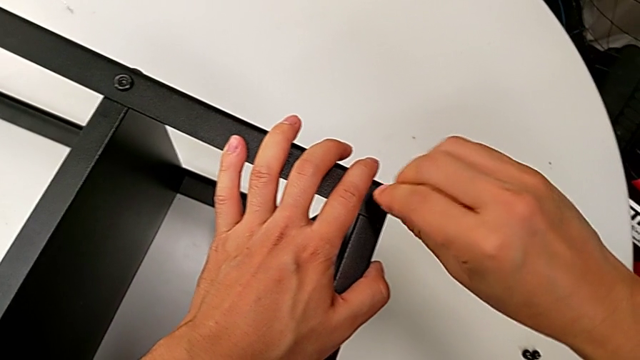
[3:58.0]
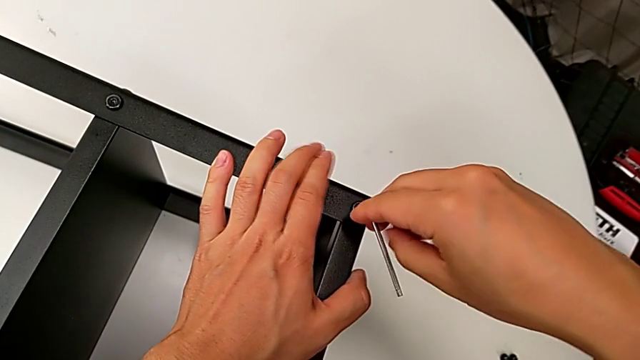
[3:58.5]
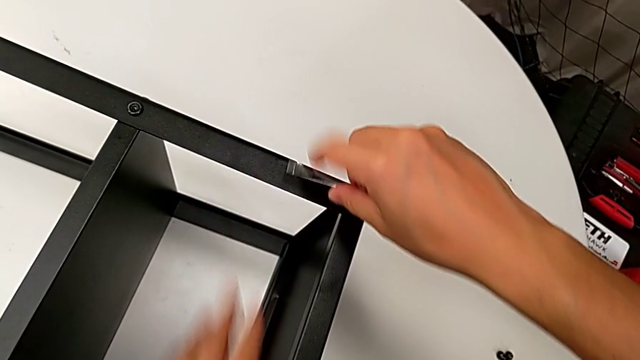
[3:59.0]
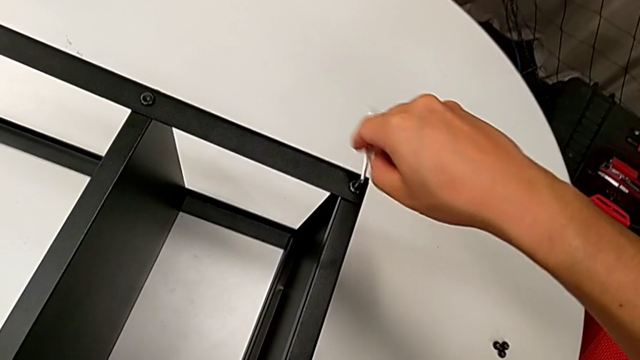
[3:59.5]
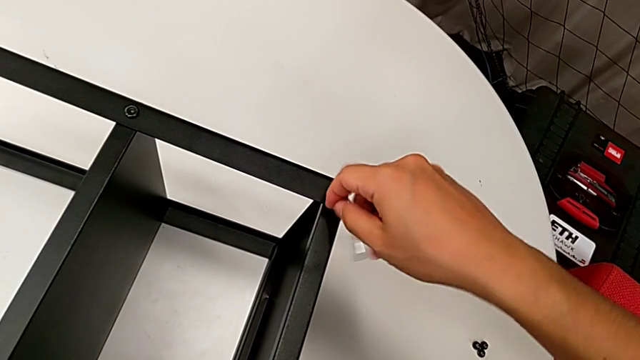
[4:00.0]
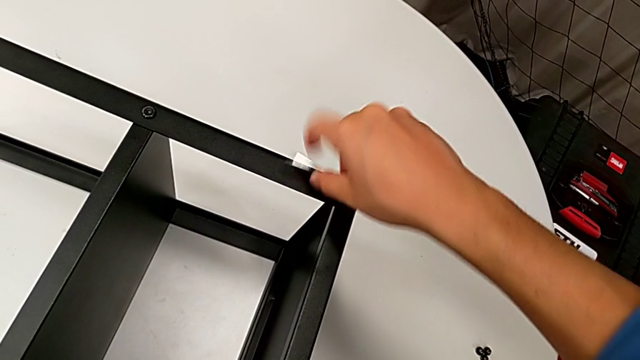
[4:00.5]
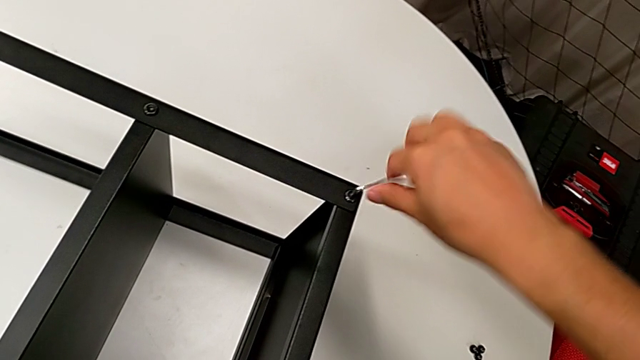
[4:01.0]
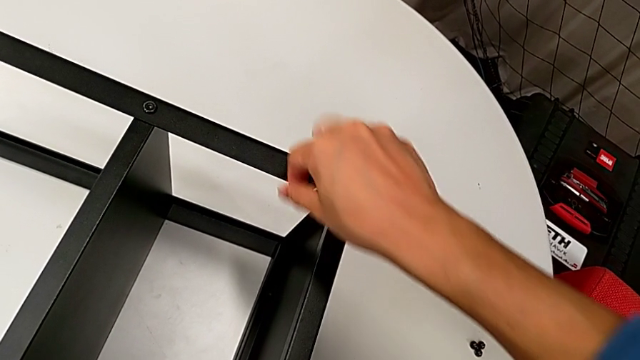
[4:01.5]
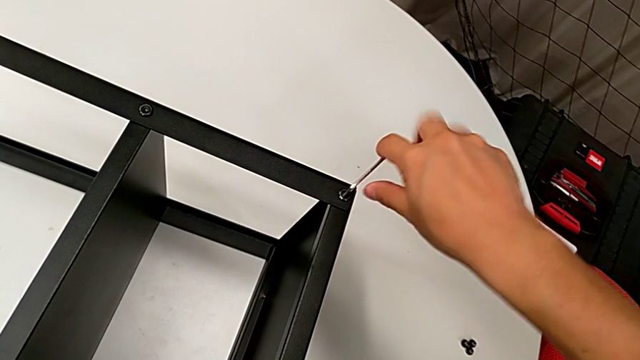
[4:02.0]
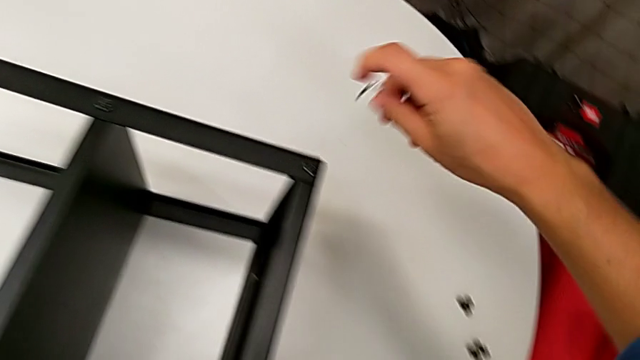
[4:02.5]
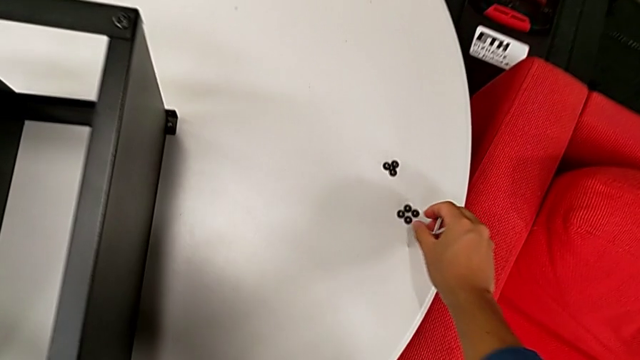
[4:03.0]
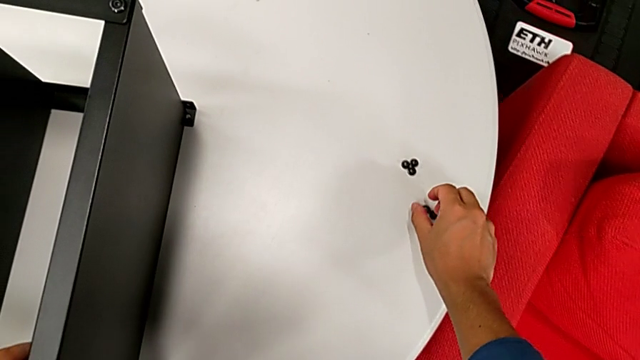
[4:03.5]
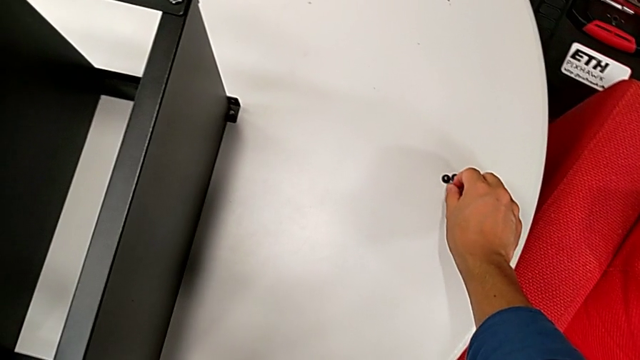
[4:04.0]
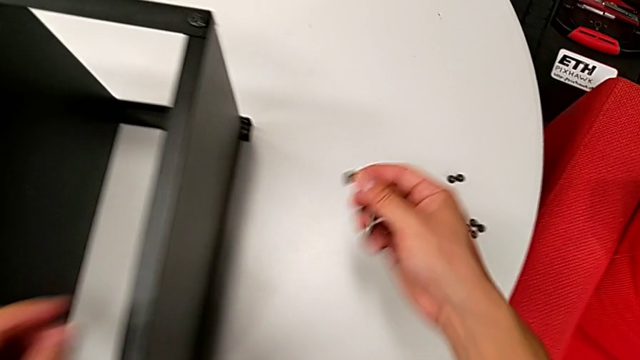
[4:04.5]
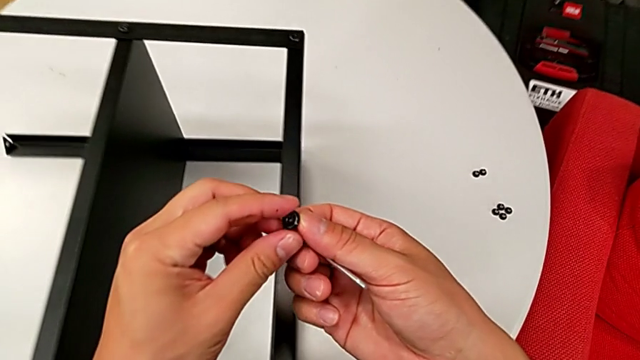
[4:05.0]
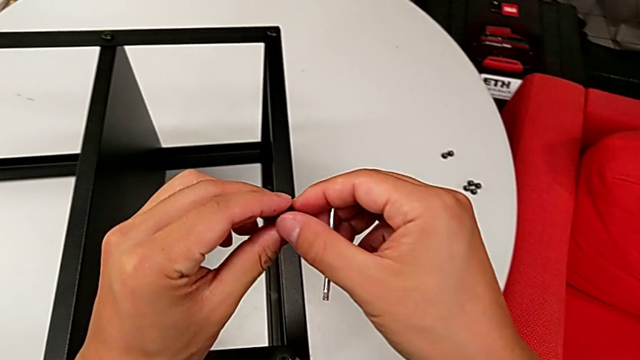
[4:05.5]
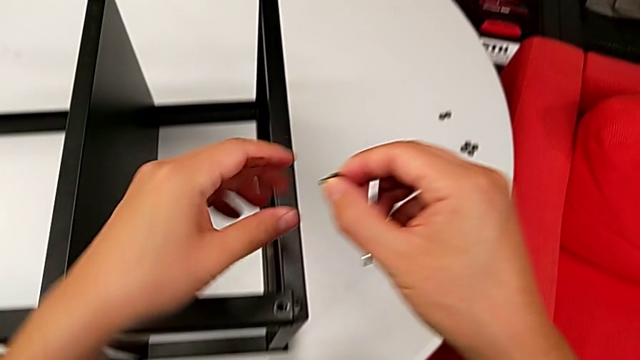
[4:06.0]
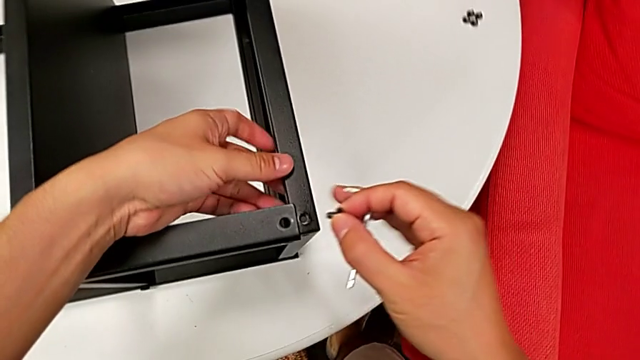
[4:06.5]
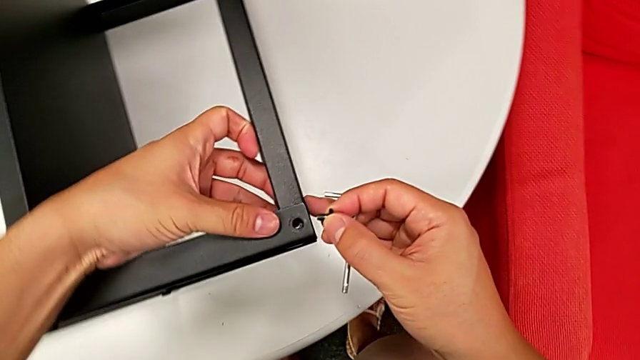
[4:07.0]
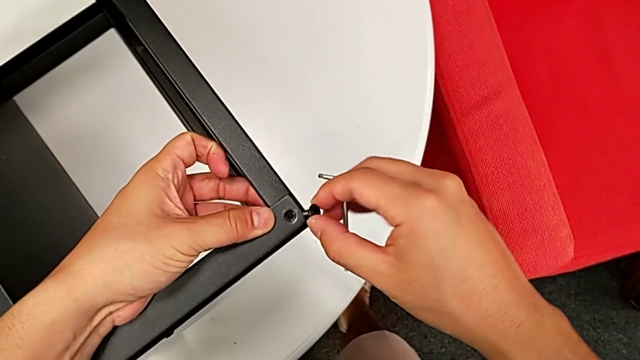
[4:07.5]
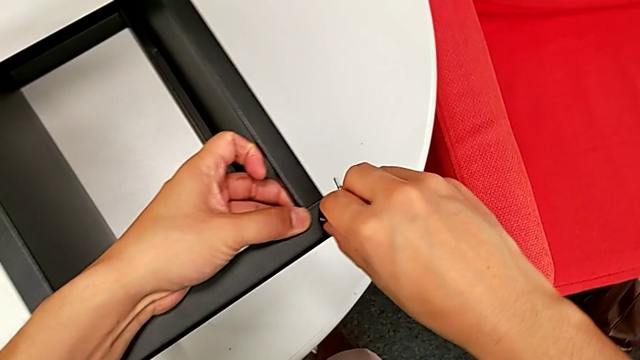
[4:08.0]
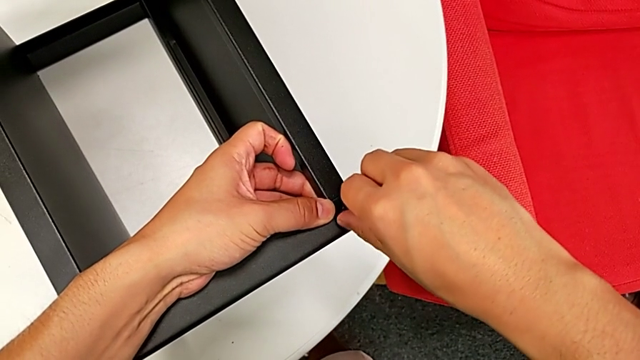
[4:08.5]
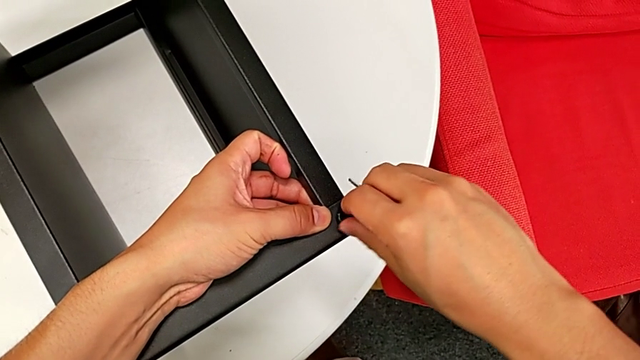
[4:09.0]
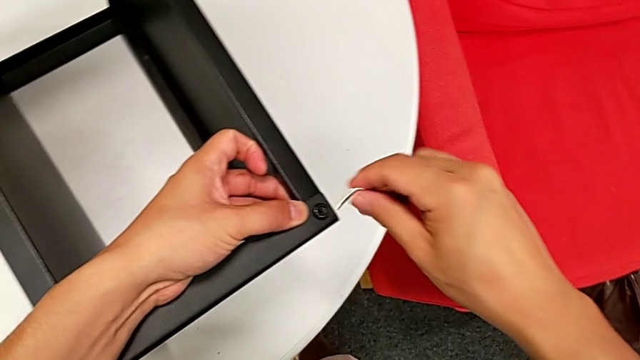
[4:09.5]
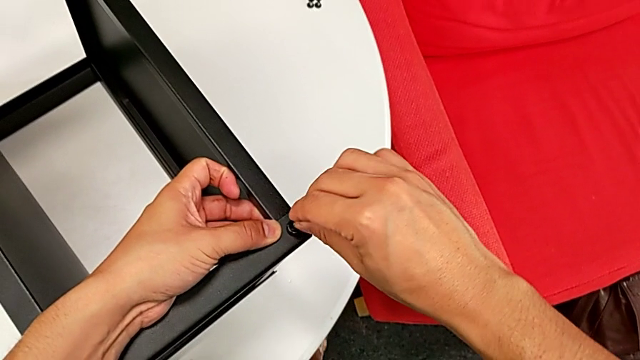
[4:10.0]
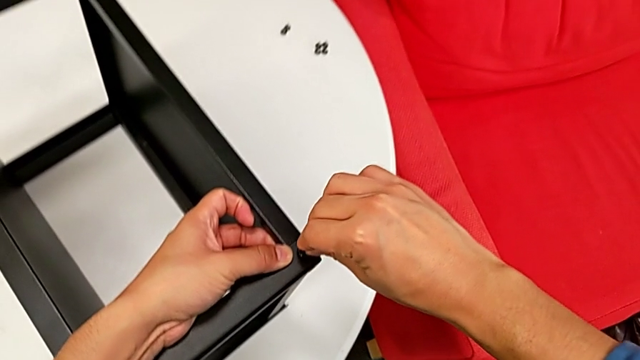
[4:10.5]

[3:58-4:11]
The camera wearer is assembling the top tray of the nightstand. They rotate the Allen wrench twice, withdraw it, grab the hex socket head, lift it, insert it and insert the Allen wrench.

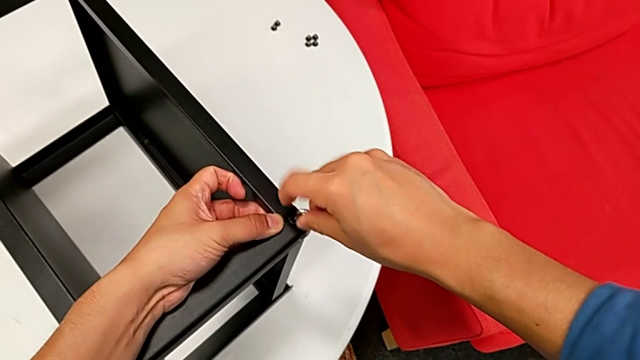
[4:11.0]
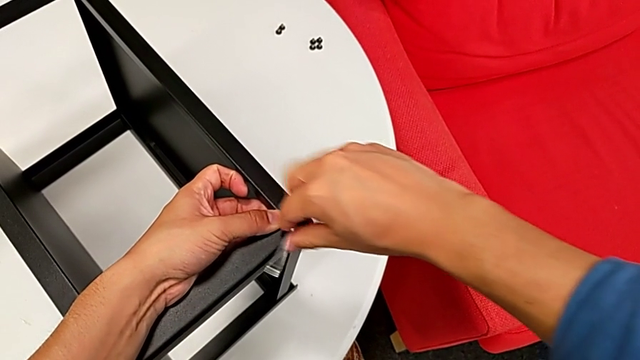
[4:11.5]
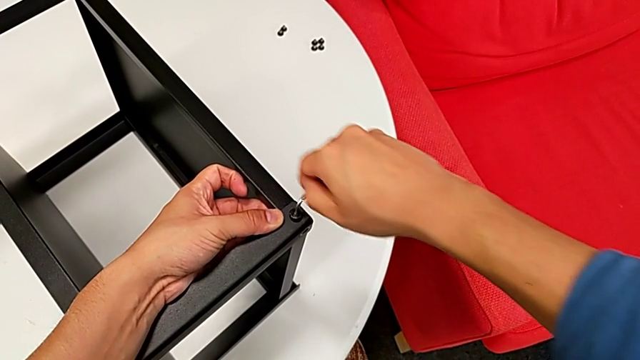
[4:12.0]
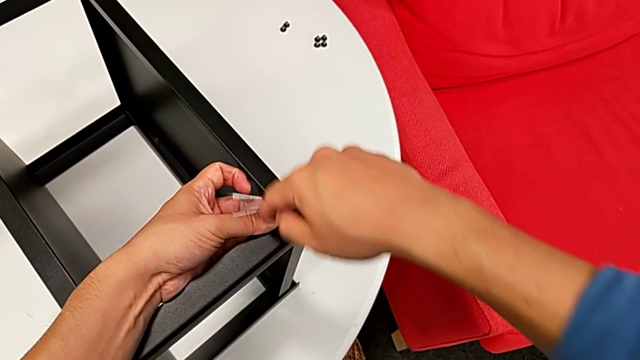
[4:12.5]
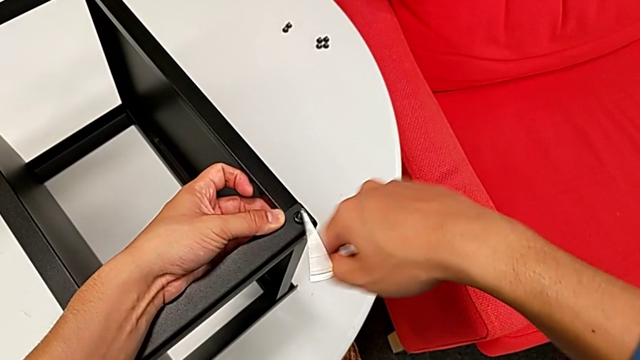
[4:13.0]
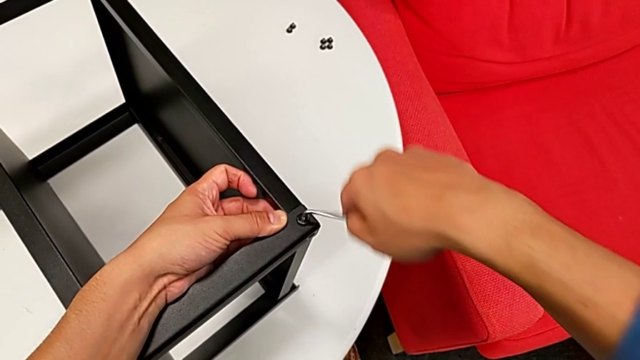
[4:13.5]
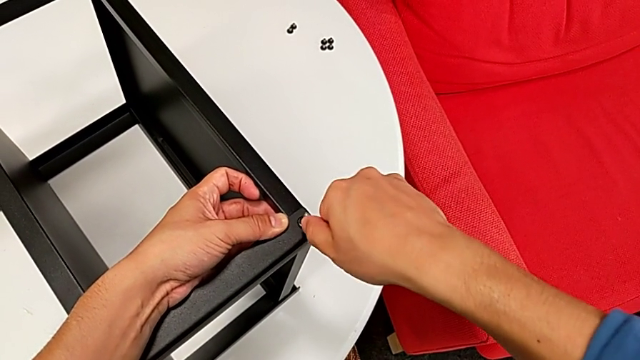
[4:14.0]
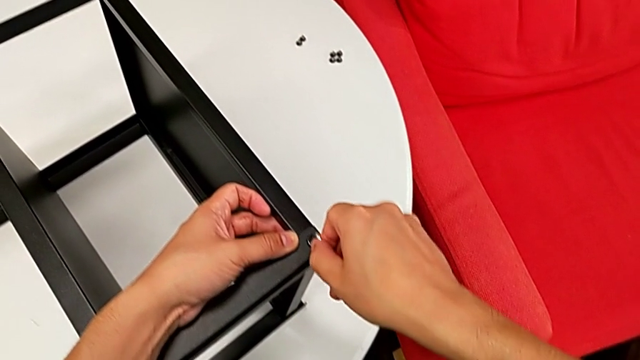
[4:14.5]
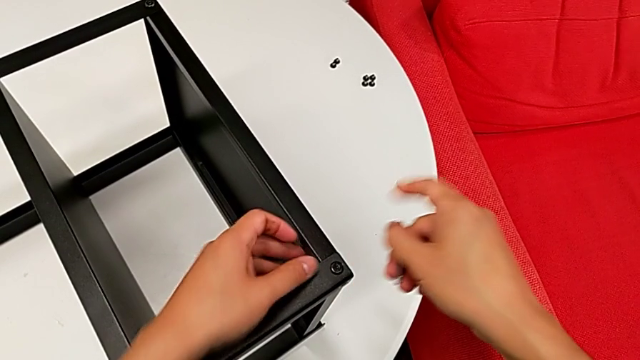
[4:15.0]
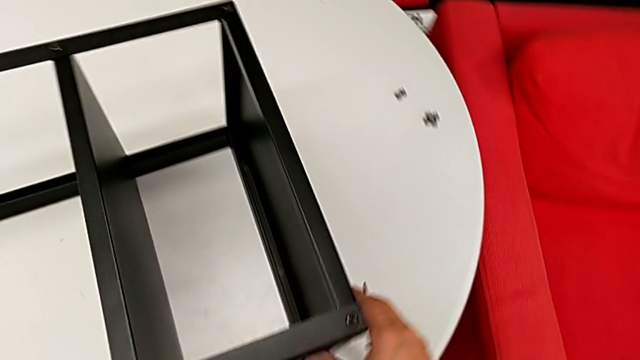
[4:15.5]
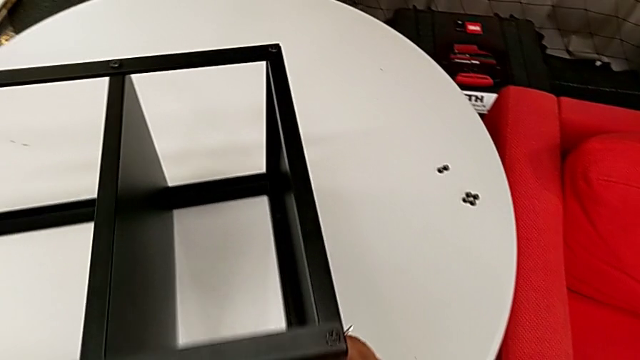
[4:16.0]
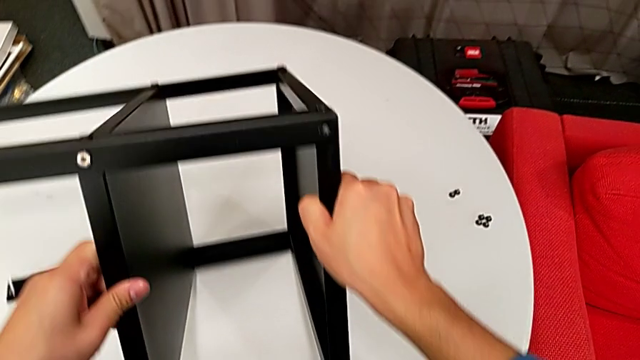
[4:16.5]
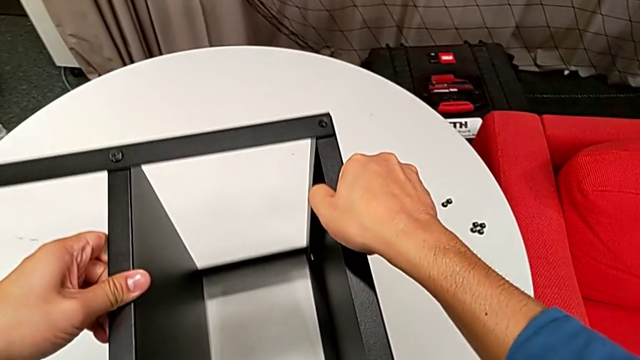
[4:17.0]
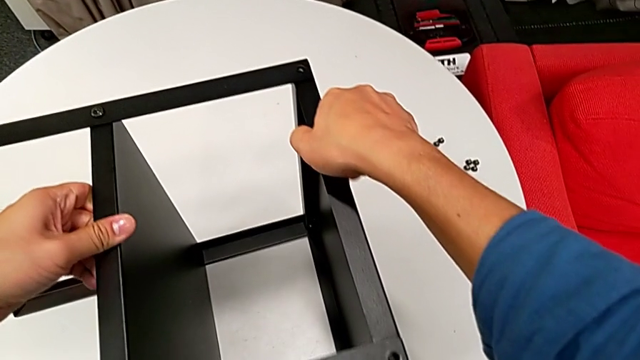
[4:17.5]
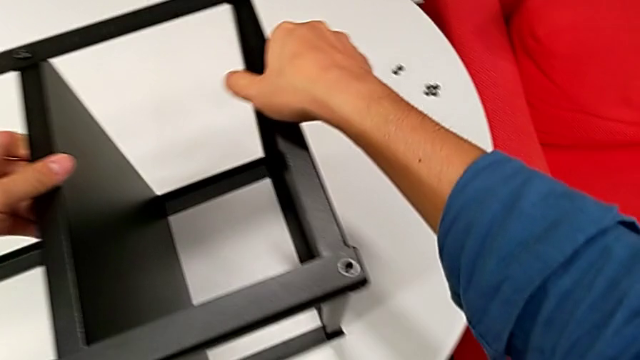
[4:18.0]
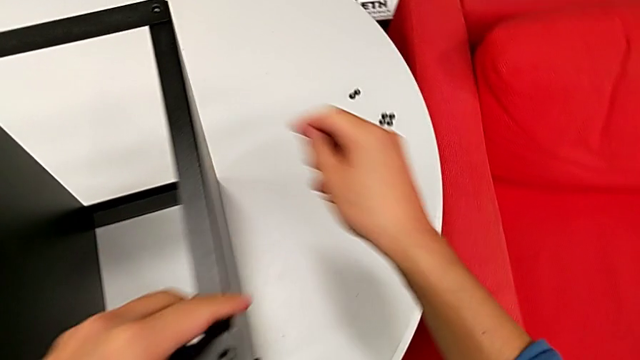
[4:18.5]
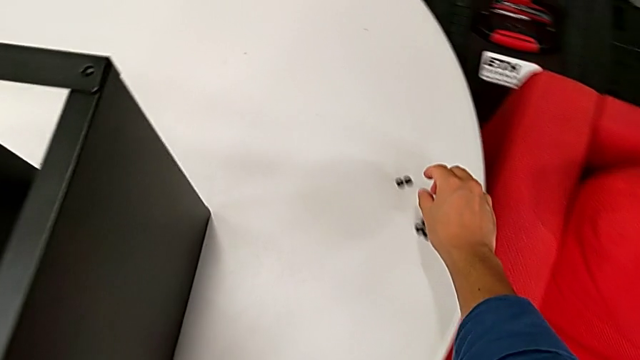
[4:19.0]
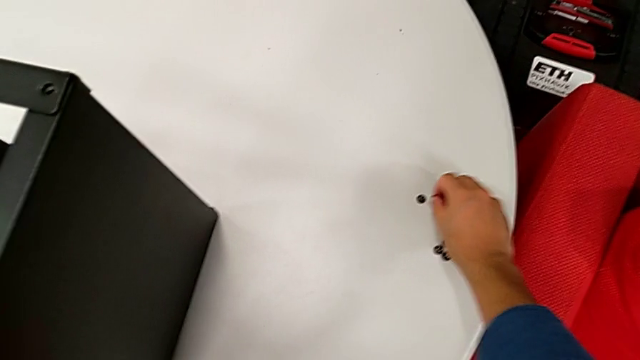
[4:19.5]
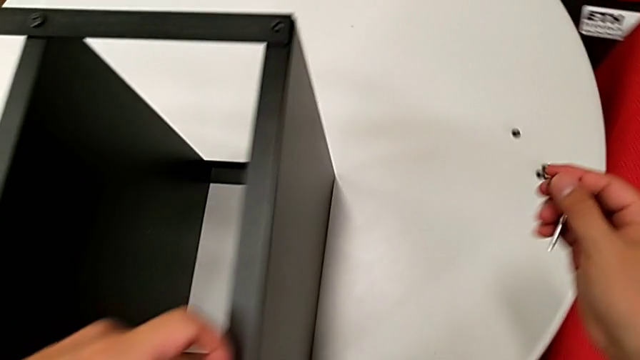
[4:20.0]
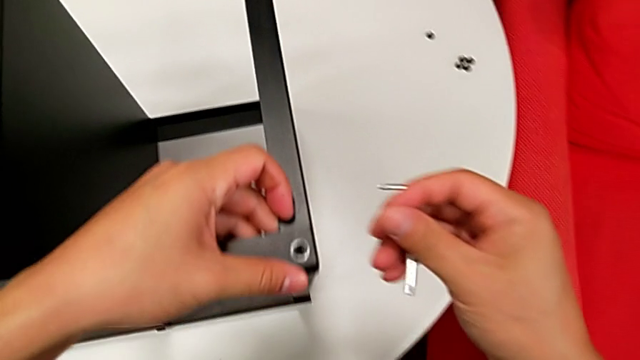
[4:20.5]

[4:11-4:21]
The camera wearer is assembling the top tray of the nightstand. They screw the hex socket head, withdraw the Allen wrench, rotate the nightstand, grab the hex socket head and lift it.
